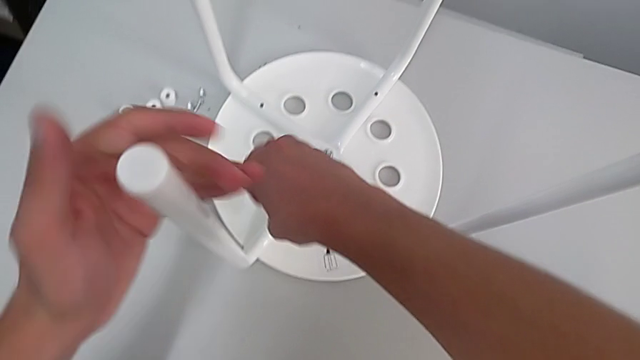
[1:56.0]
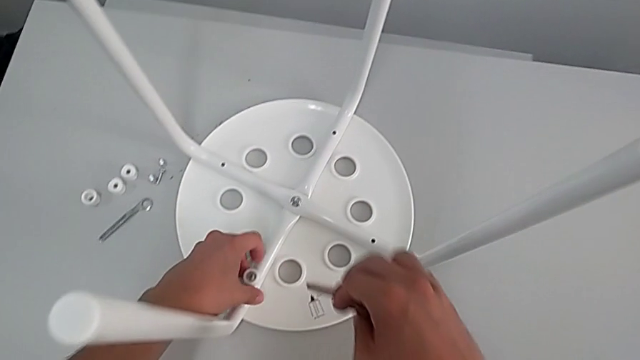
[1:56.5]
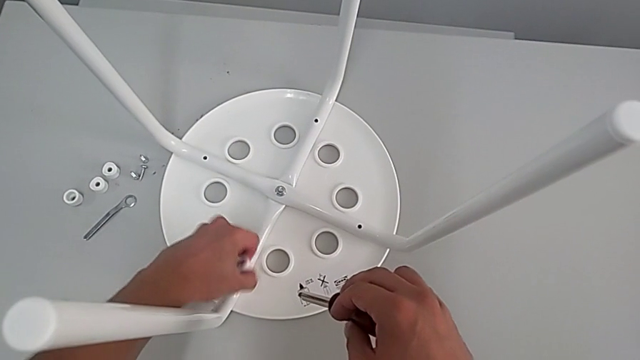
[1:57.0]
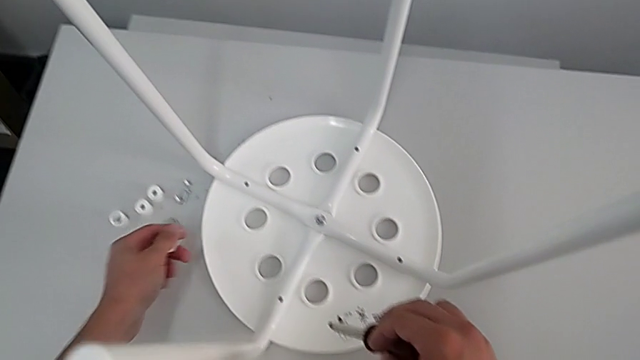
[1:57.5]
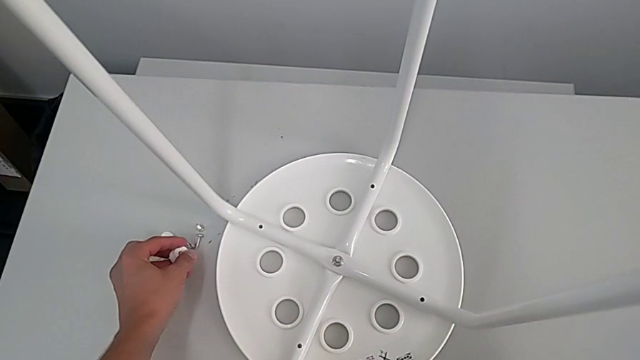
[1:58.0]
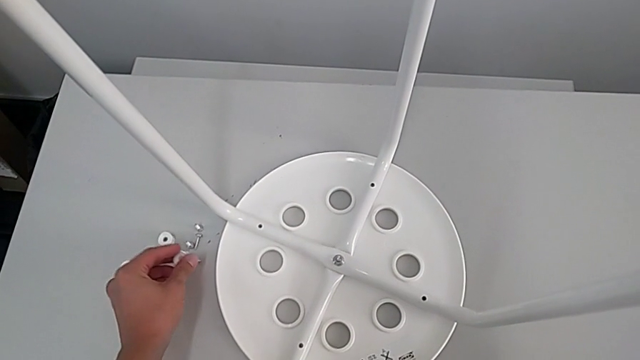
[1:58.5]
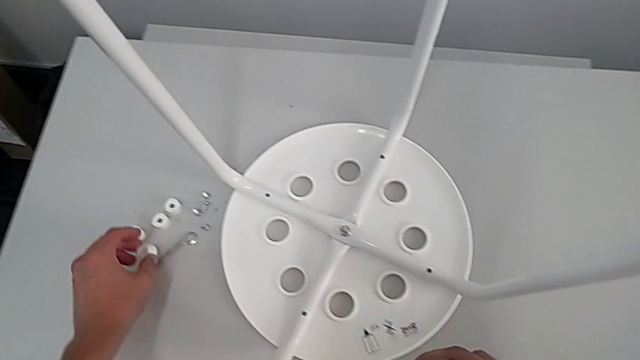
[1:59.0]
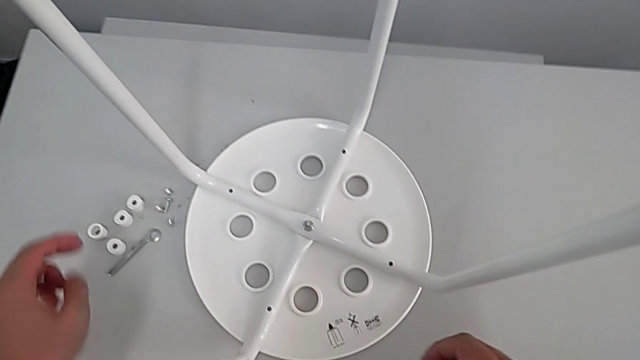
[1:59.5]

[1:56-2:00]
The camera wearer is removing four screws. They grab the screw, disassemble the fourth washer and place the screw.

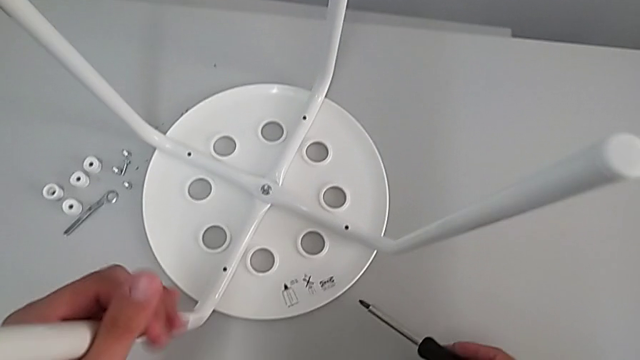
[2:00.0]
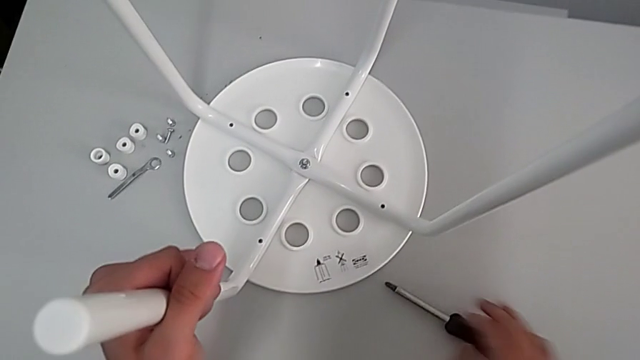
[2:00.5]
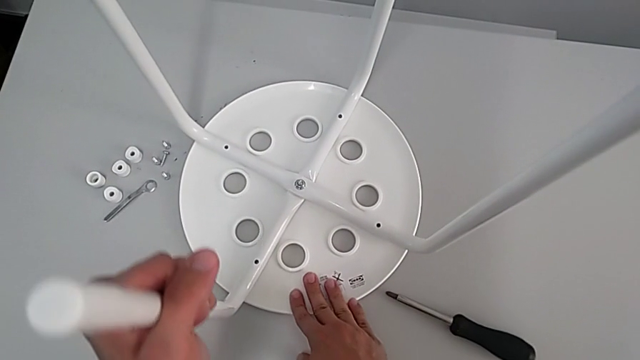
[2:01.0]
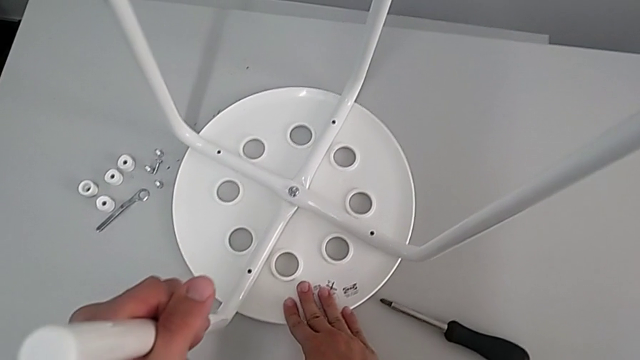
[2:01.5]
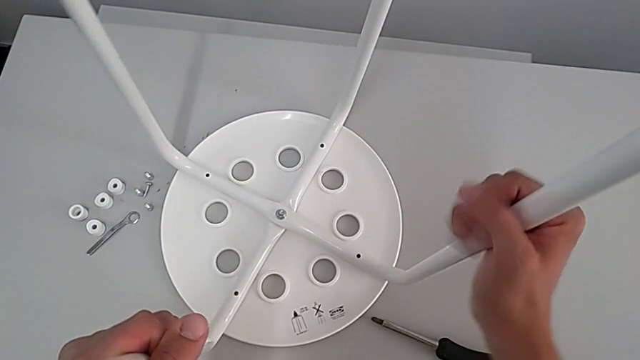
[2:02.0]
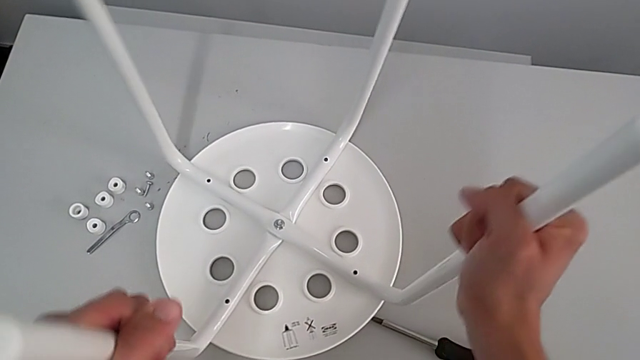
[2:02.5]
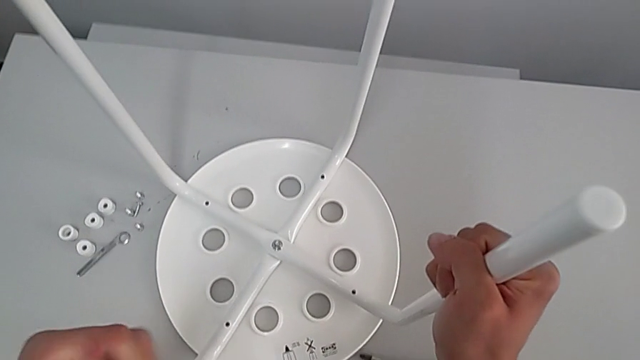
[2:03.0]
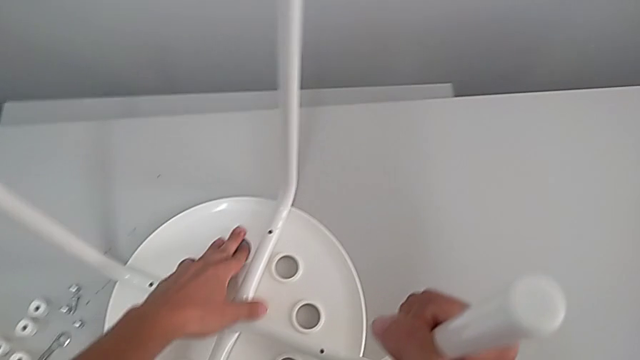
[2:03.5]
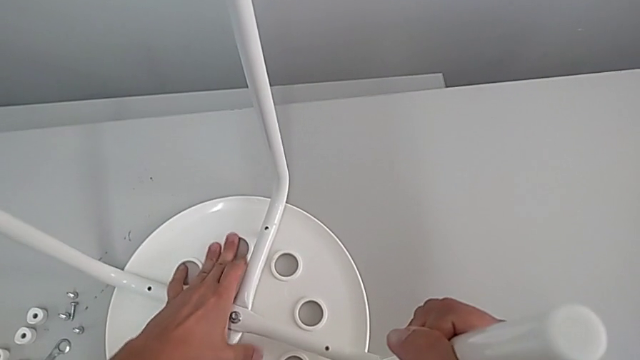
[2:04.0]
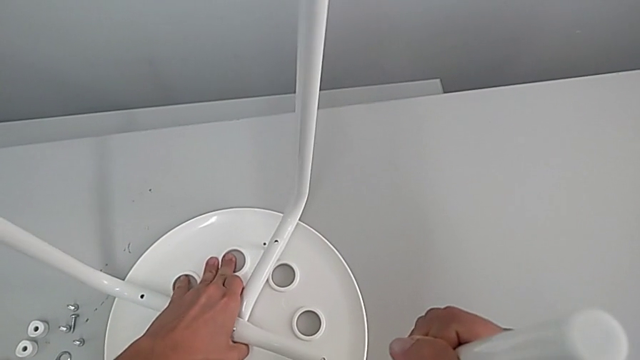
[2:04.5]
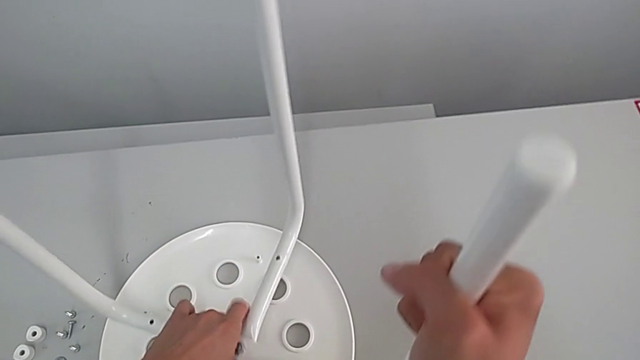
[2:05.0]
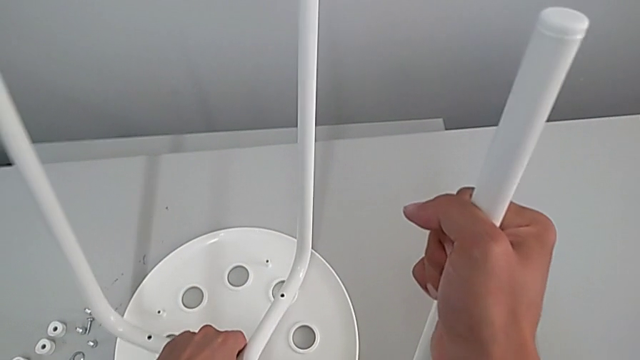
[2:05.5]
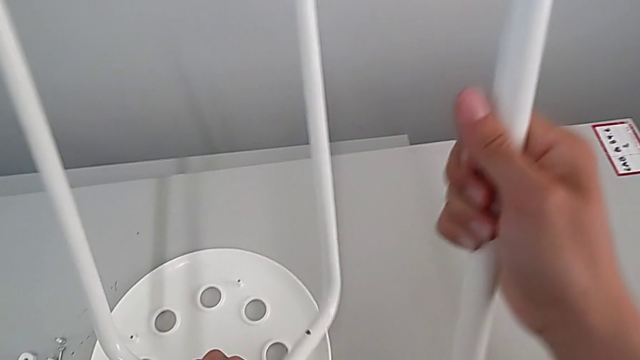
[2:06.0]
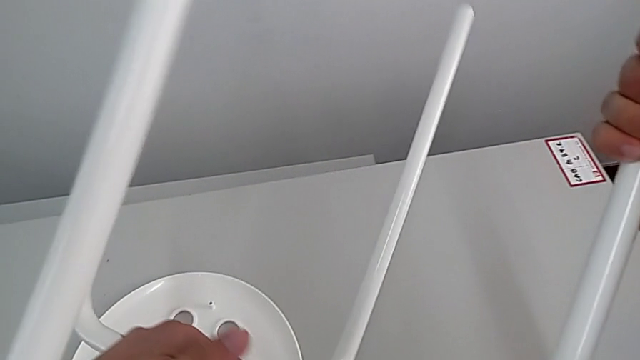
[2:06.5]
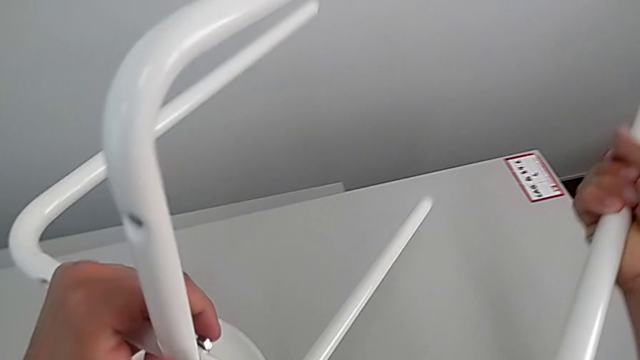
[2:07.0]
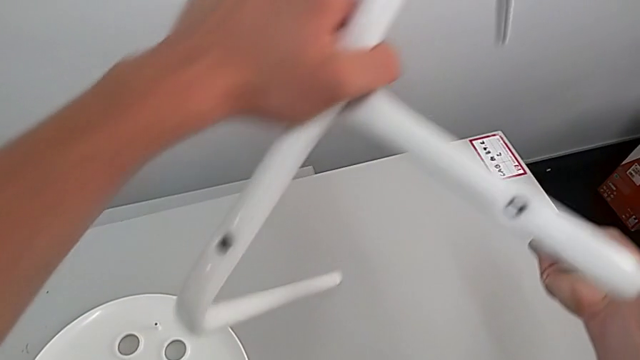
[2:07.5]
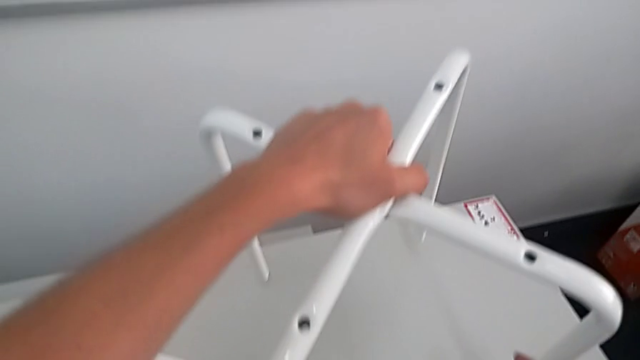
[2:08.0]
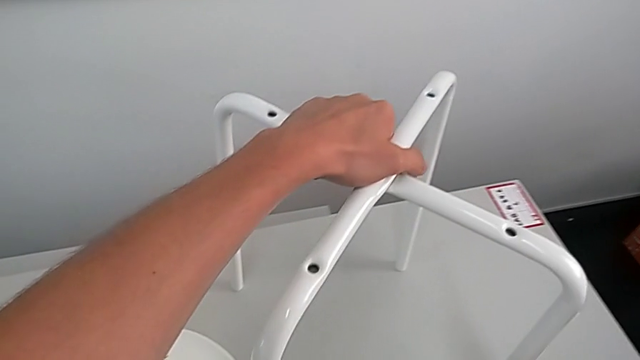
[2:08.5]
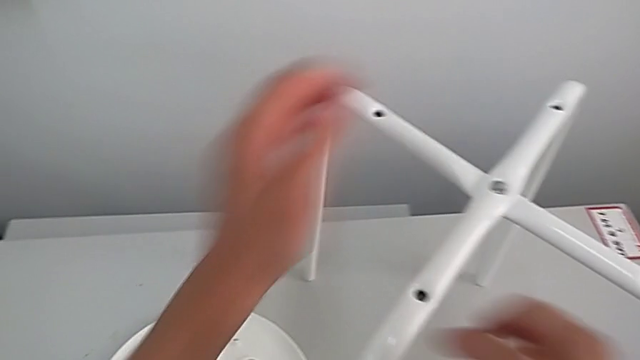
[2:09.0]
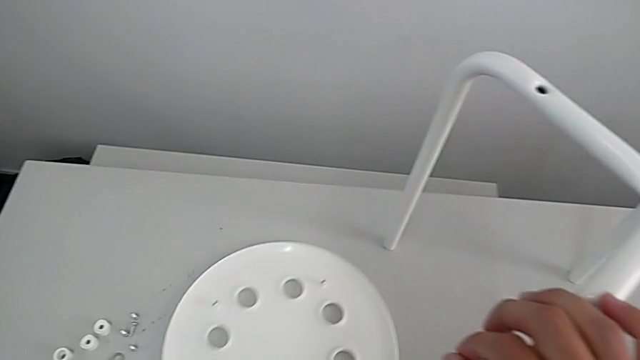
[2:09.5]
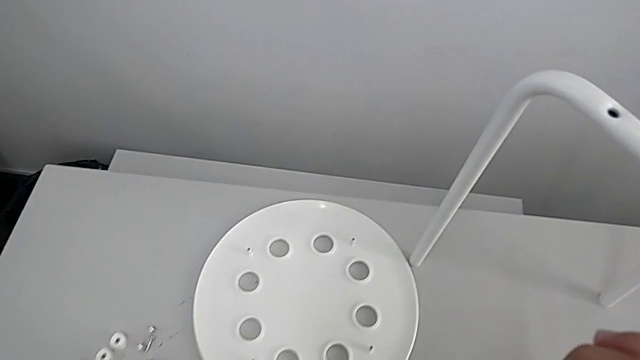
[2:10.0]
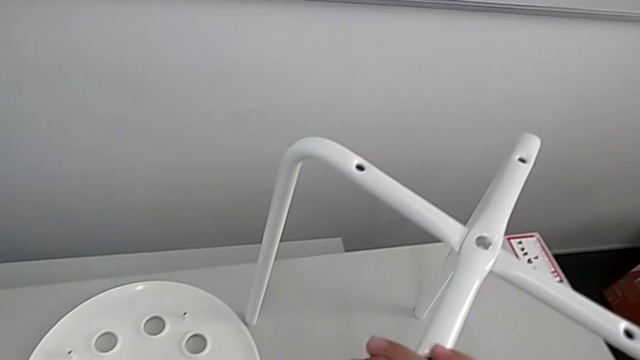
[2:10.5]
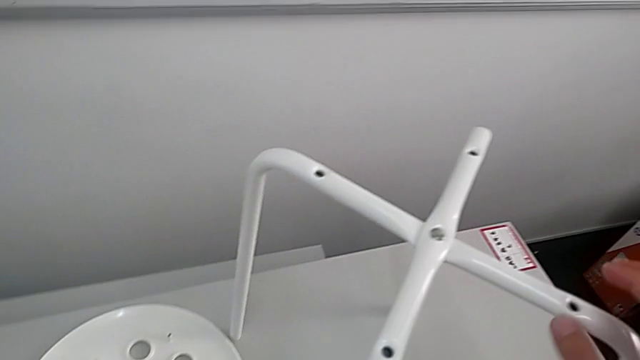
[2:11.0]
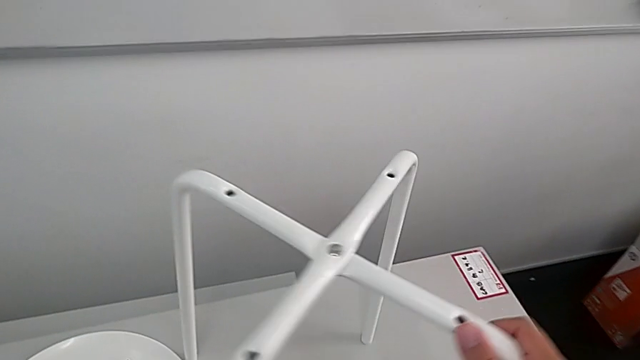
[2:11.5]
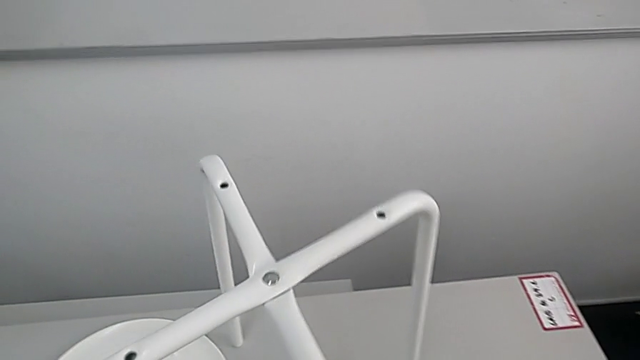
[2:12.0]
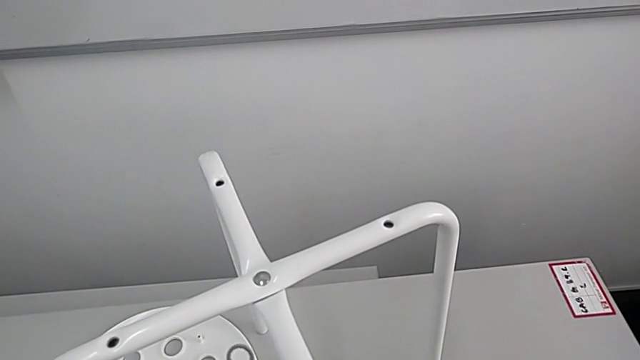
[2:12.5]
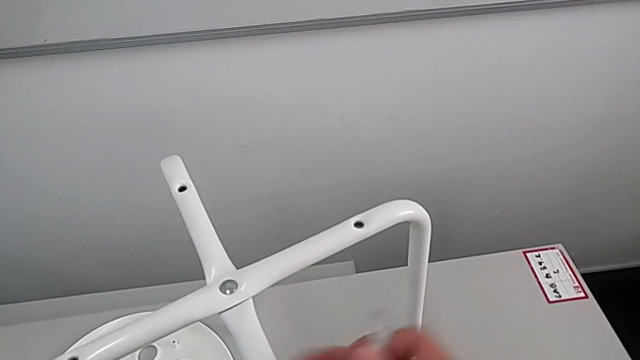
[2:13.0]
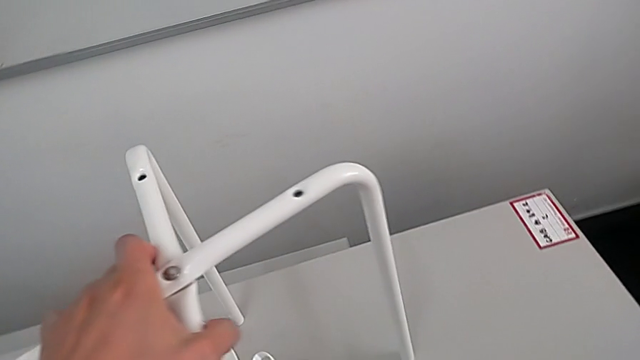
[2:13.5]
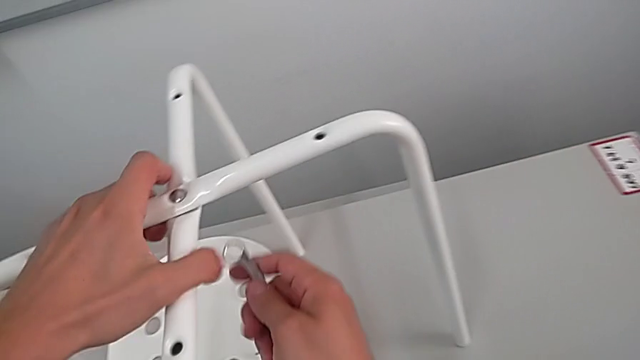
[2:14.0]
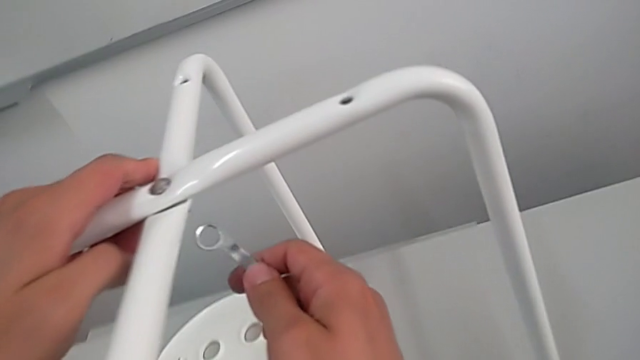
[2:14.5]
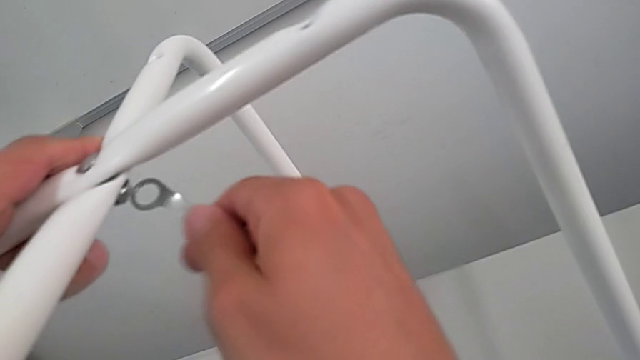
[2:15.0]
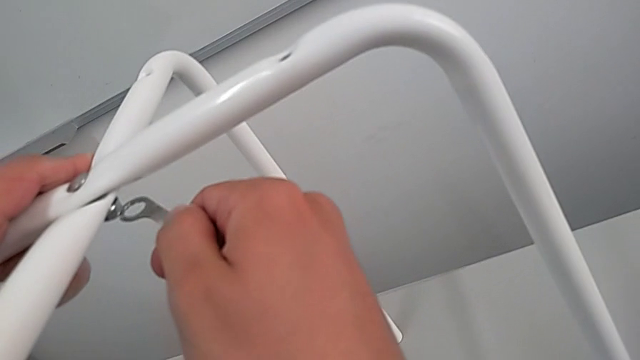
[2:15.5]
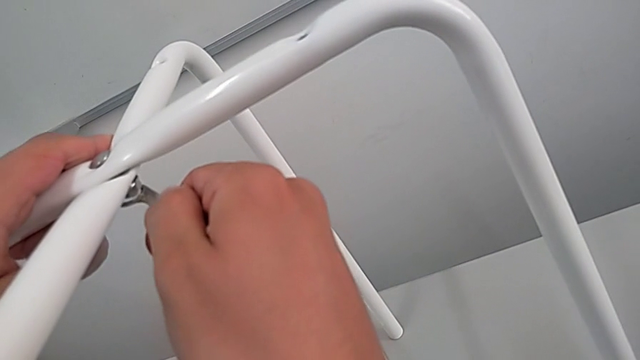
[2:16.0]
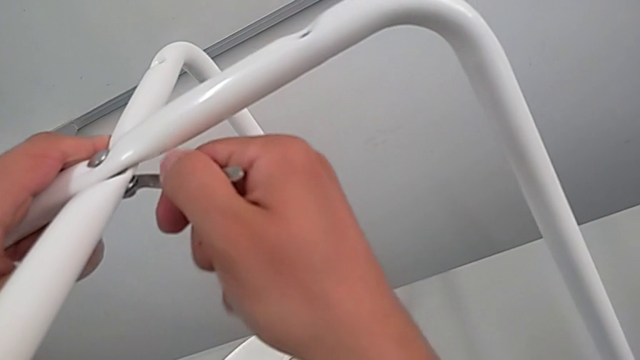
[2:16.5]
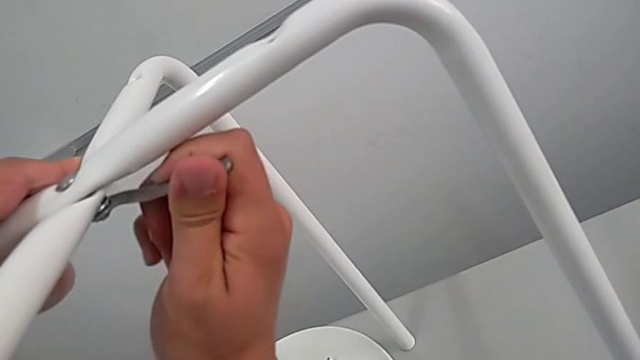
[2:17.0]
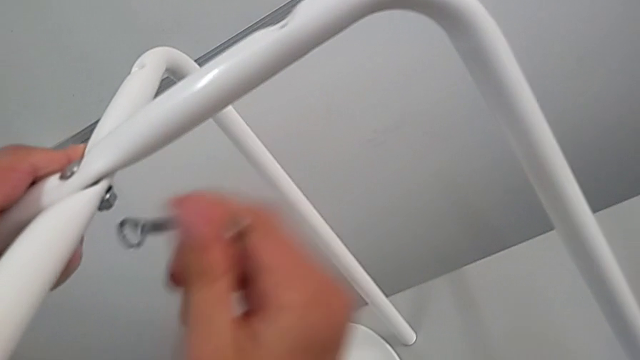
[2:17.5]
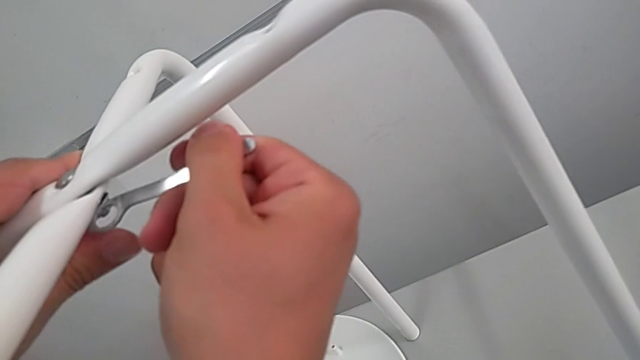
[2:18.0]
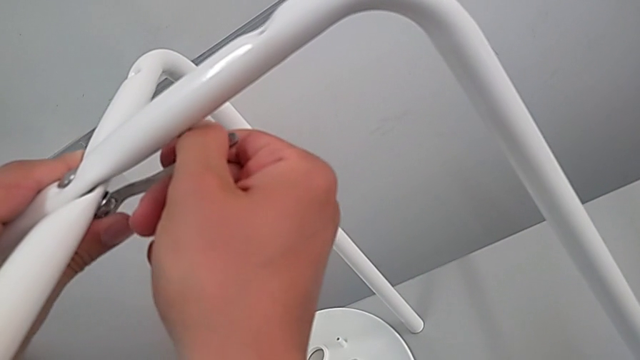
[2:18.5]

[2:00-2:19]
The camera wearer is disassembling legs. They pull the leg, grab the second leg, withdraw the leg, grab the leg, lift it, flip it and place it. They lift the hexagonal wrench, approach it, insert it, withdraw it and insert it.
